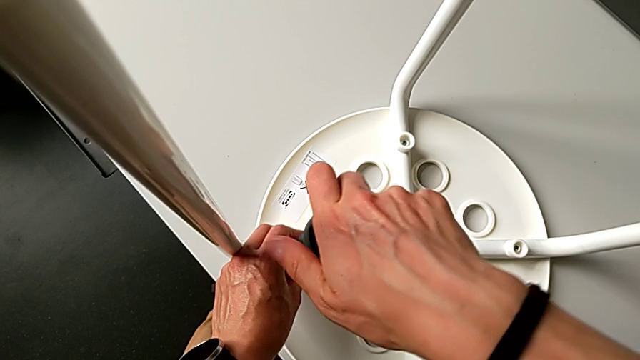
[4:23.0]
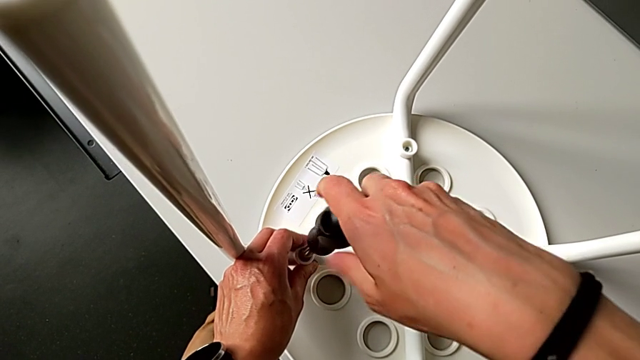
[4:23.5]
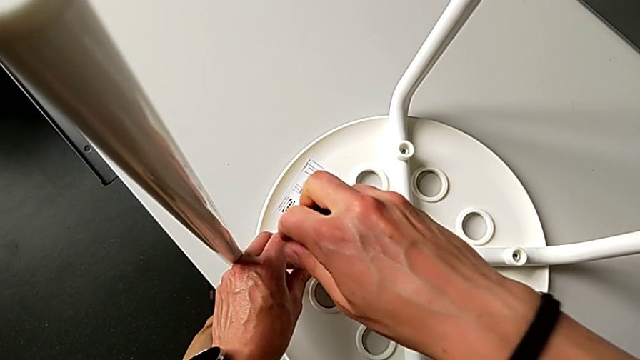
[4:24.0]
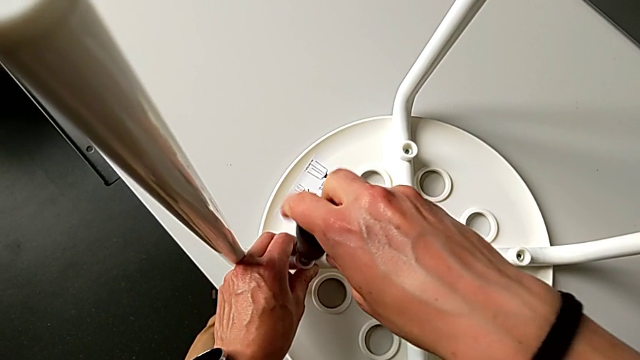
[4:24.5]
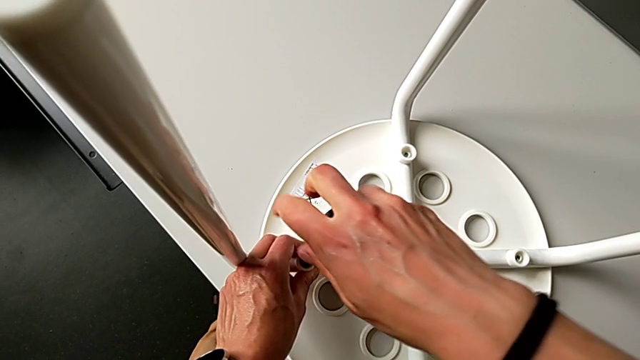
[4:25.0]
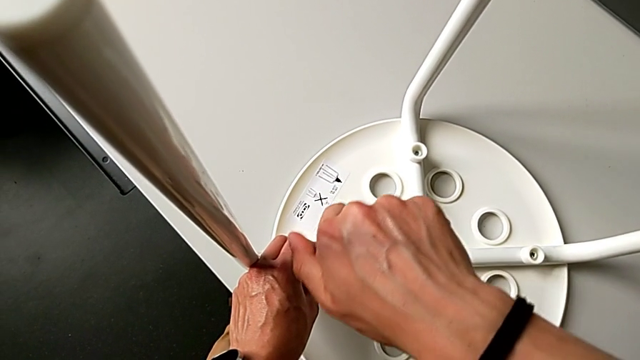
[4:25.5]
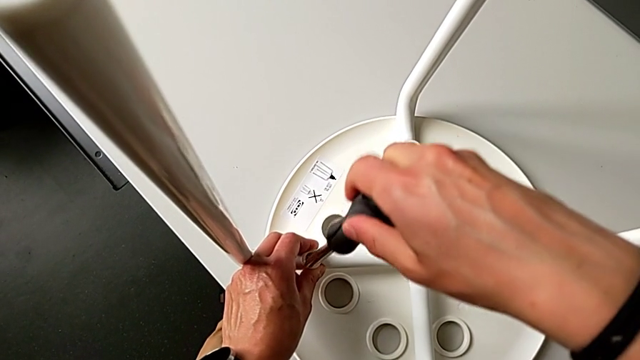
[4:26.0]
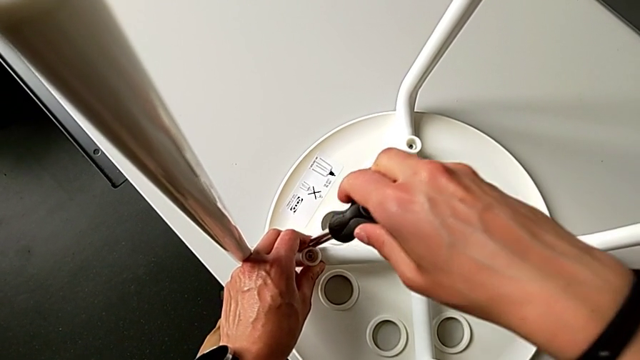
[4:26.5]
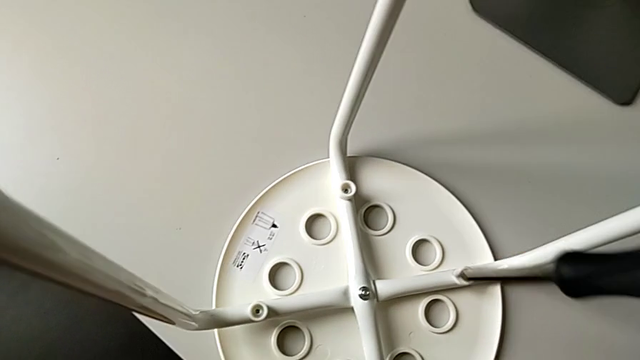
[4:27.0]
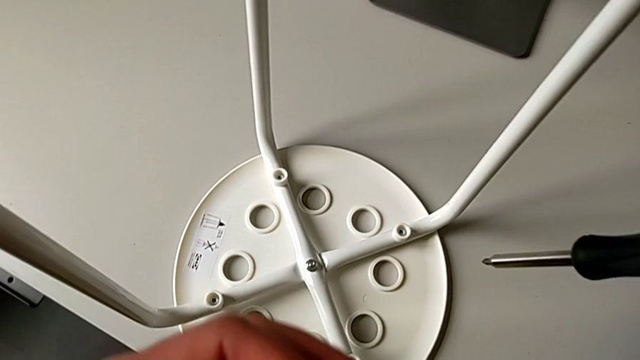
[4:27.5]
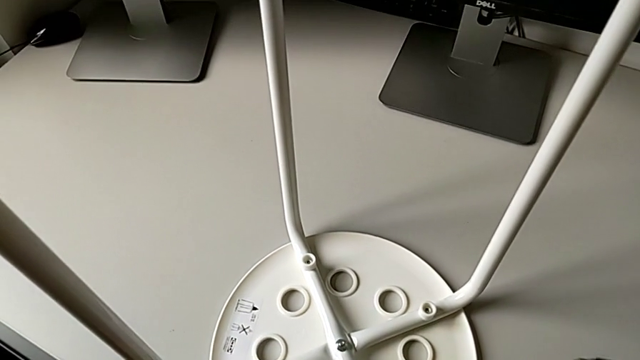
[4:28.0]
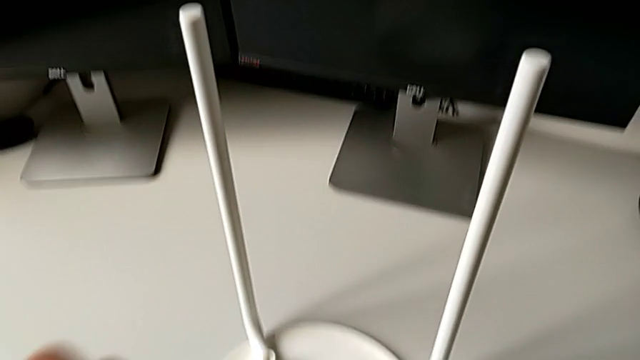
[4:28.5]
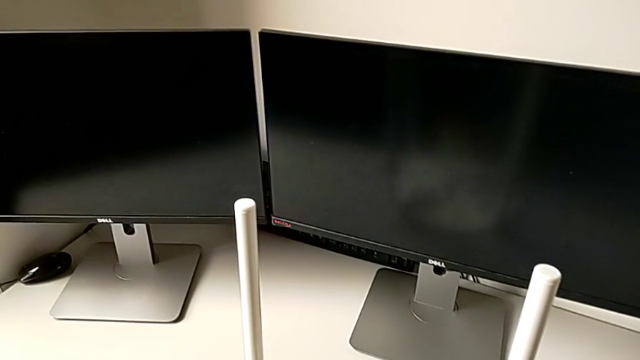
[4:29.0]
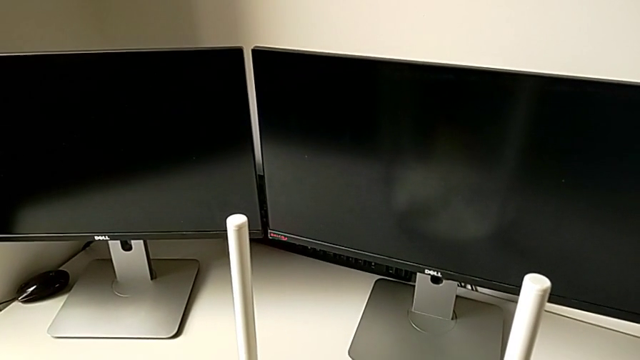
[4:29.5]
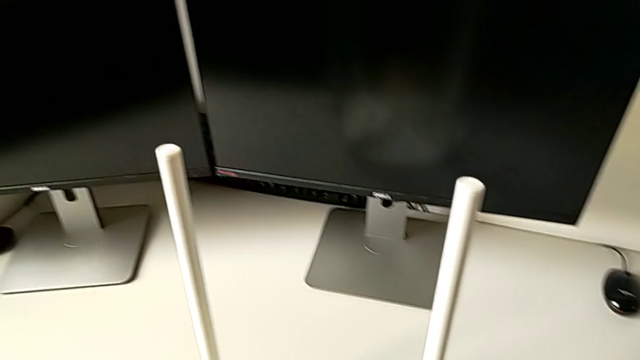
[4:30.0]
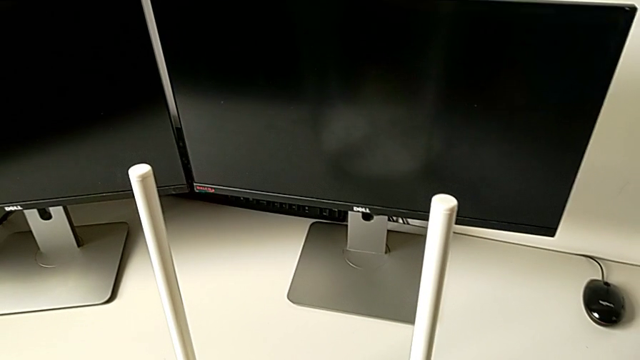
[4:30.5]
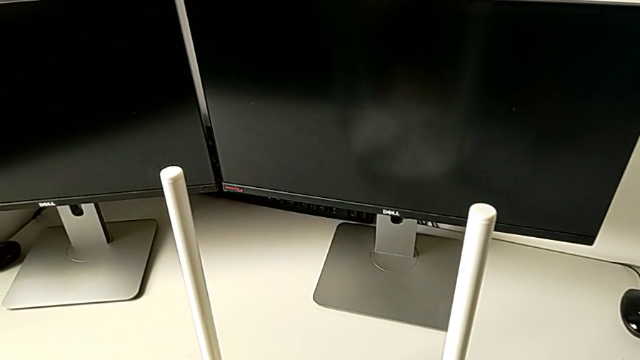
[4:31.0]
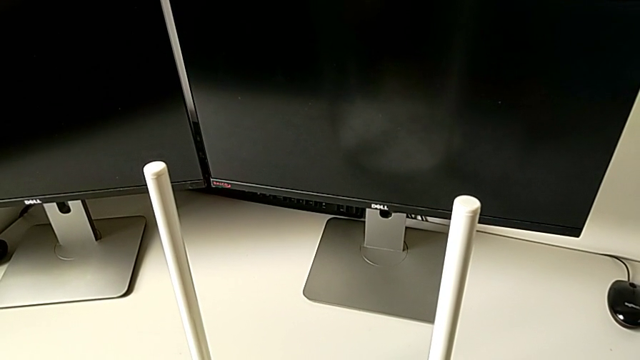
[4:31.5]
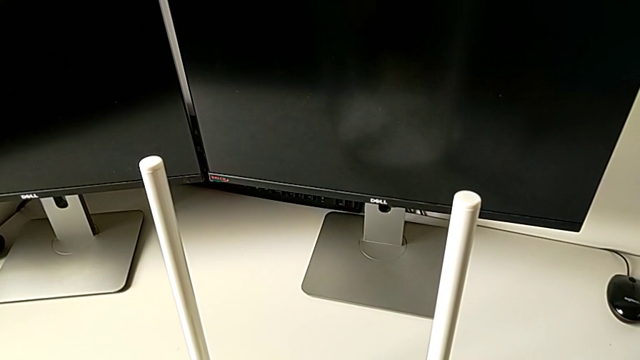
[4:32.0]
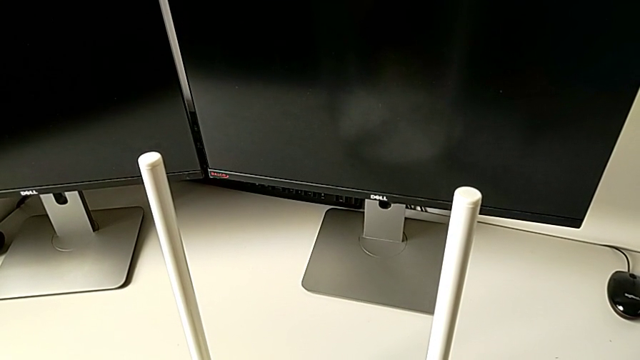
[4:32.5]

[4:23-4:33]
The camera wearer is assembling the legs with the seat. They screw the screw and withdraw the screwdriver.

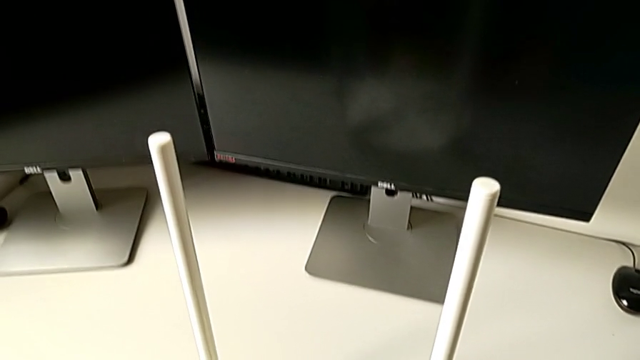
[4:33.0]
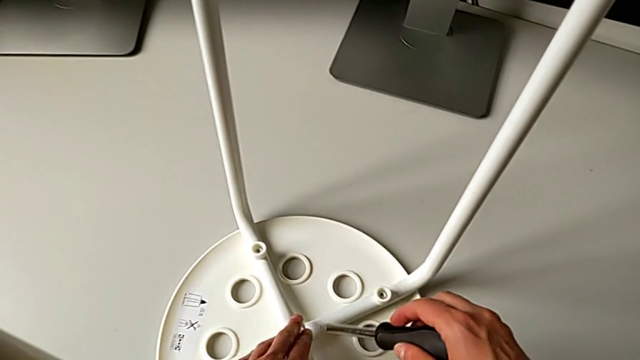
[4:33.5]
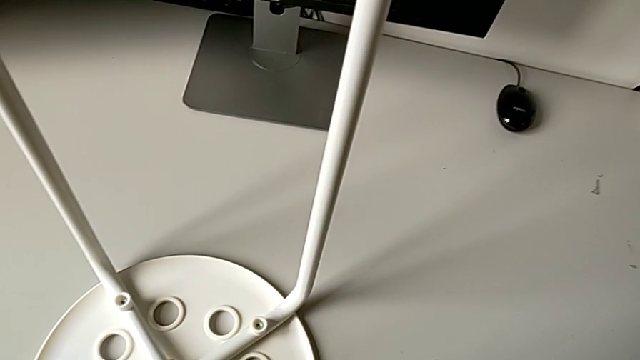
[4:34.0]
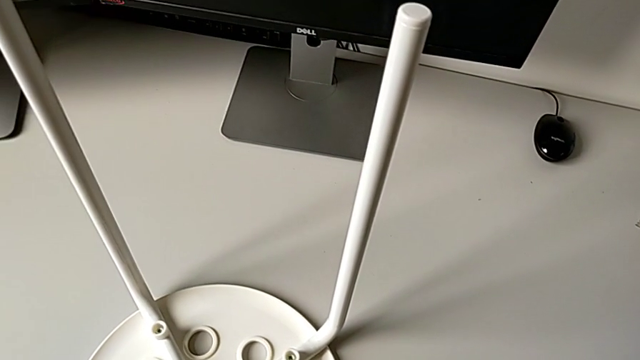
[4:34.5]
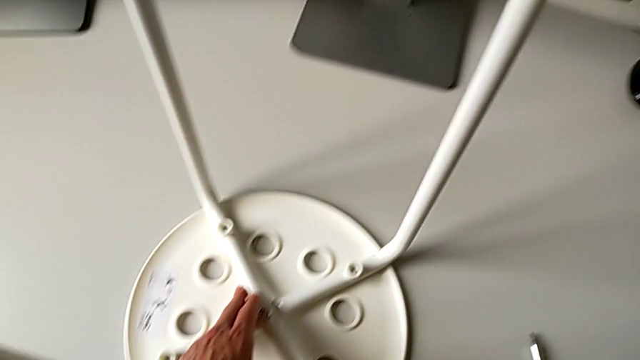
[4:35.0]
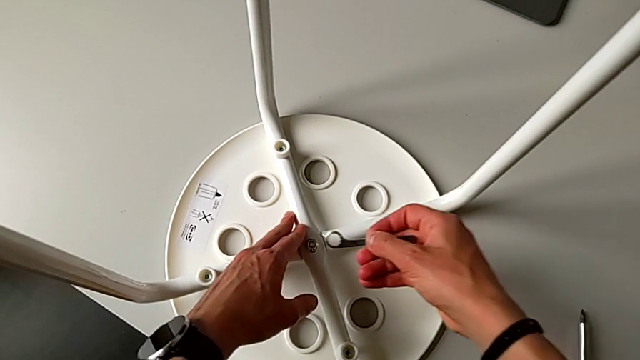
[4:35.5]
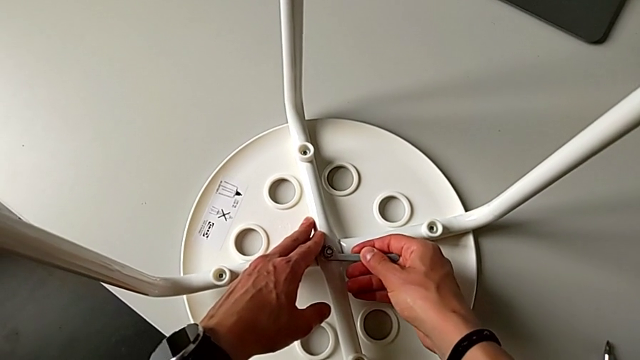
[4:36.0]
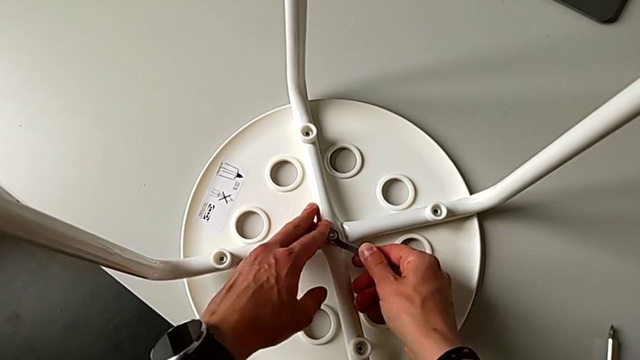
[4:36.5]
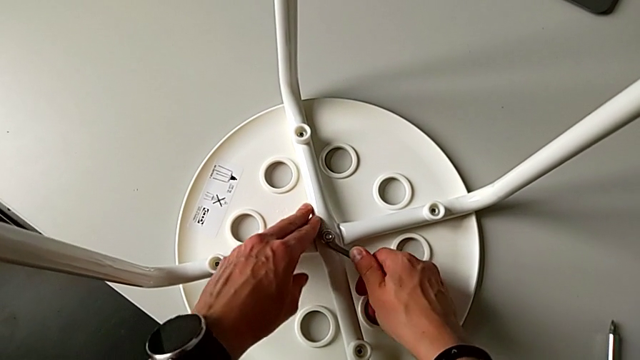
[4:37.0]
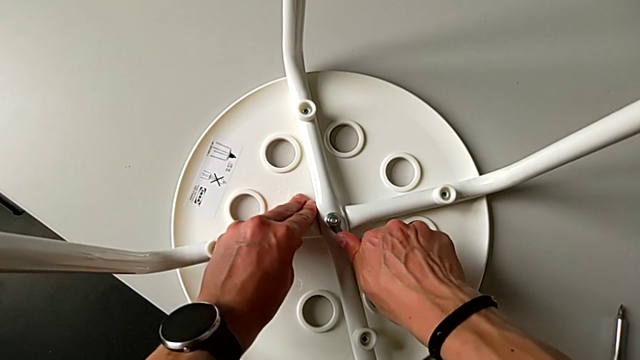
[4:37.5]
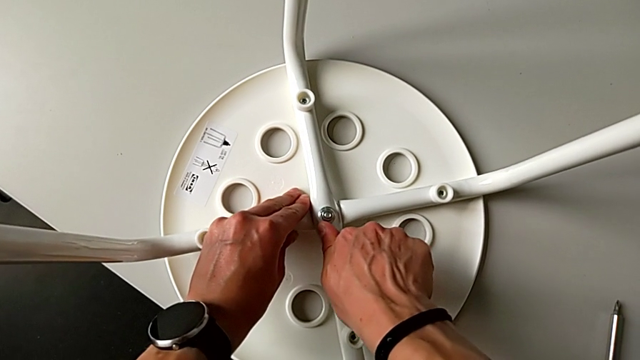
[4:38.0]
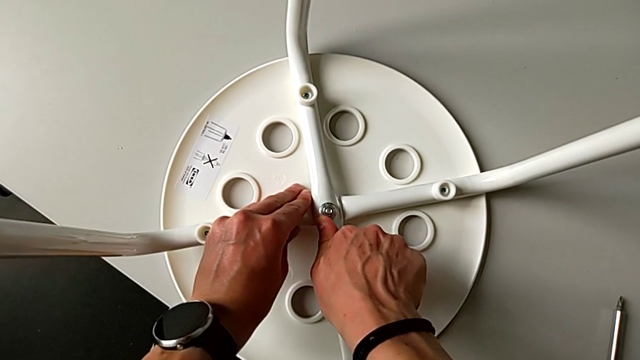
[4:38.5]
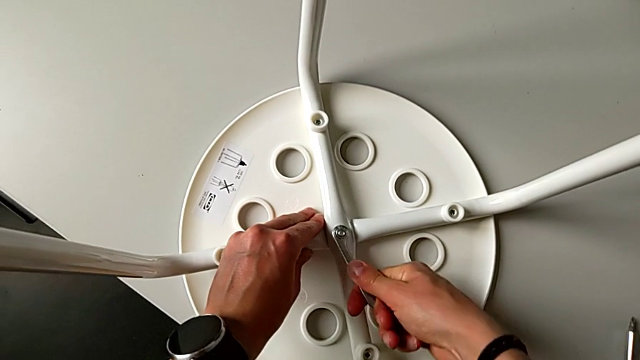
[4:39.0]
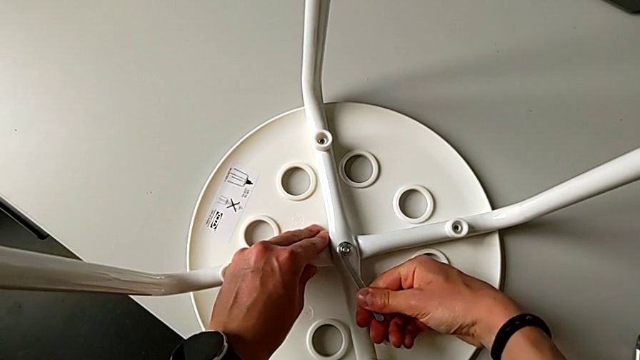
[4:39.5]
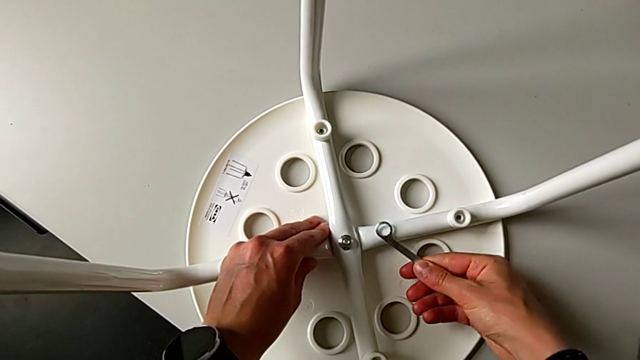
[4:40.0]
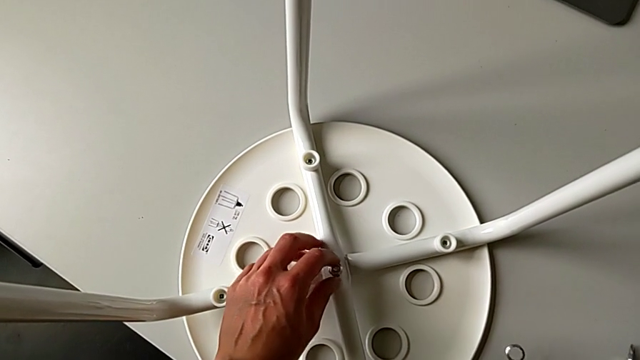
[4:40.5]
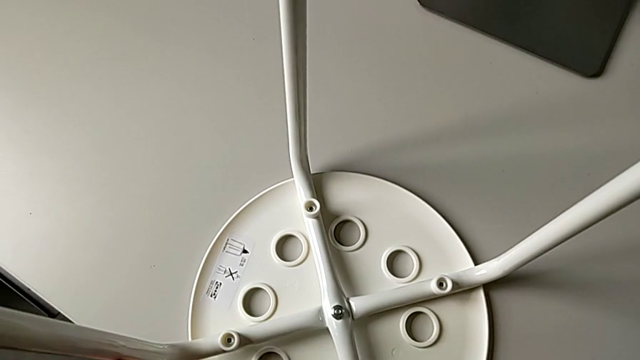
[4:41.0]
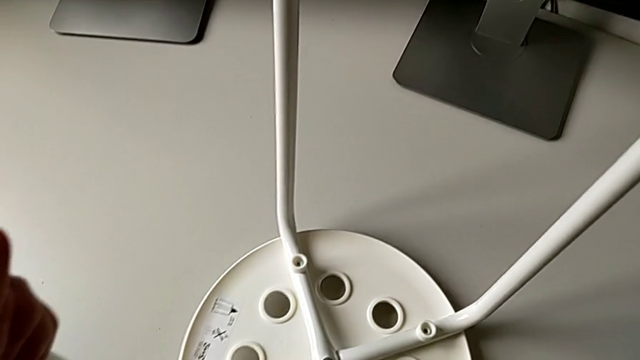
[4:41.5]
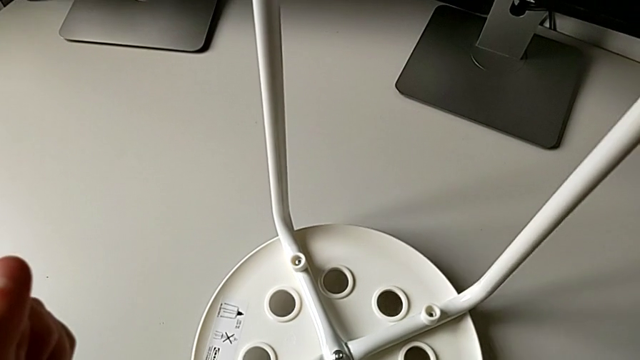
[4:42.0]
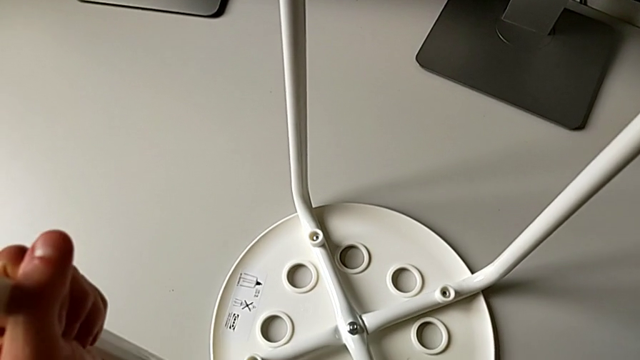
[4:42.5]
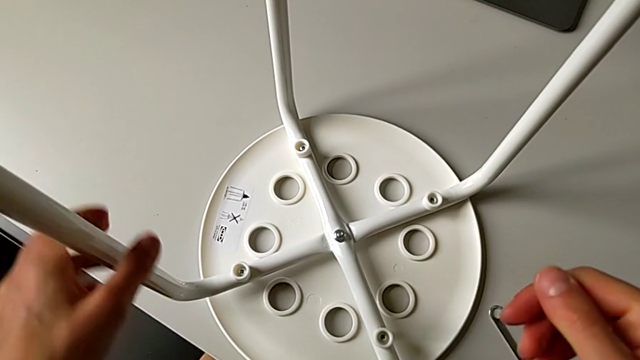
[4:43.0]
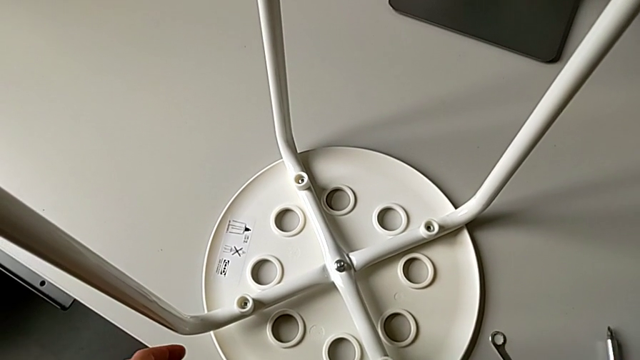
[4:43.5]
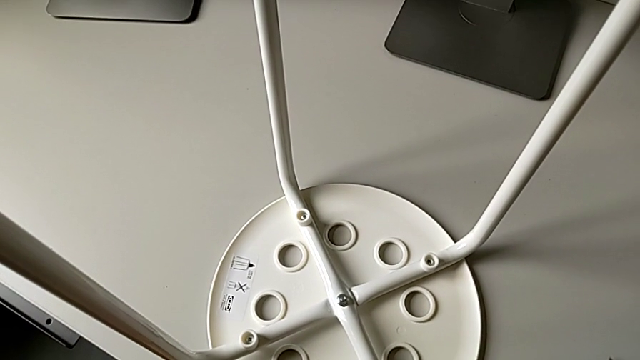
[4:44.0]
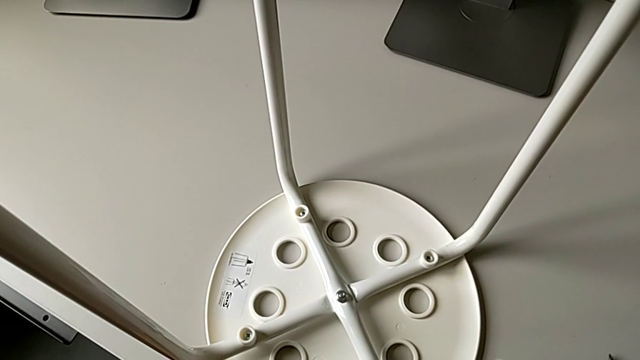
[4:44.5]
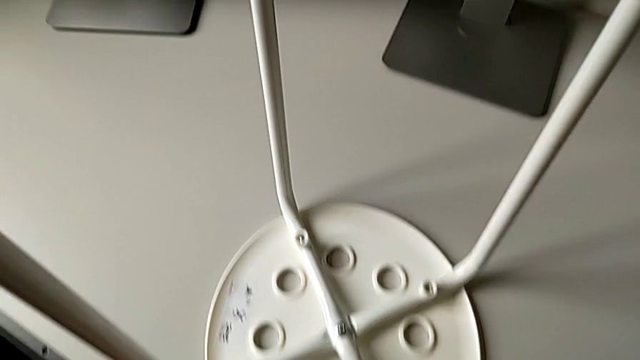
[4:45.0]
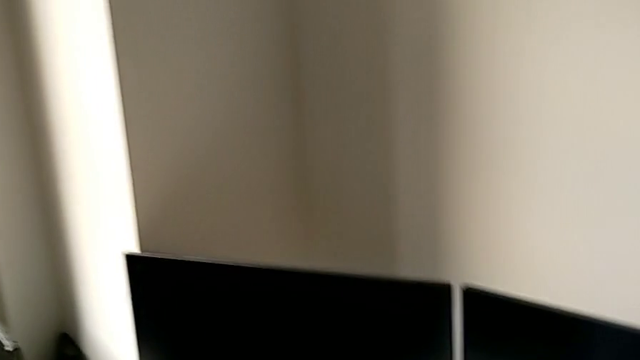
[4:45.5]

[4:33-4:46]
The camera wearer is assembling the legs with the seat. They place the screwdriver, grab the hexagonal wrench, insert it, screw the hex nut, withdraw the hexagonal wrench, place it with the right hand, lift the stool with the left hand and place it.
